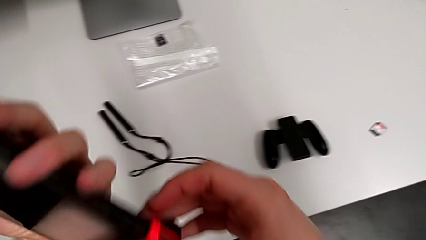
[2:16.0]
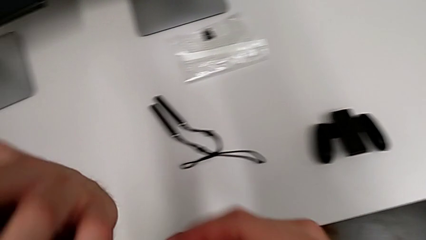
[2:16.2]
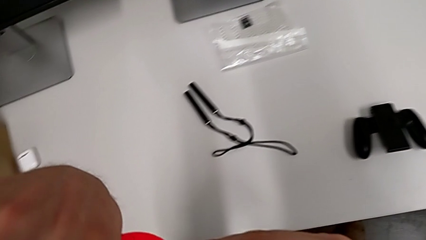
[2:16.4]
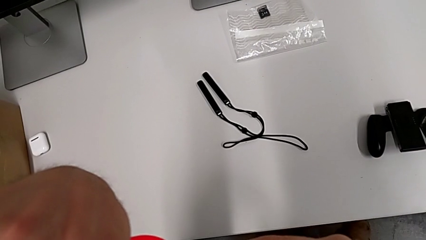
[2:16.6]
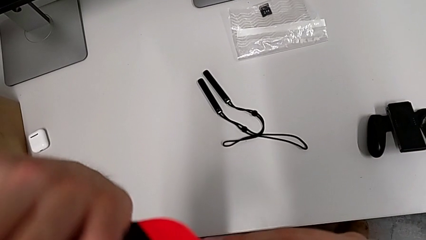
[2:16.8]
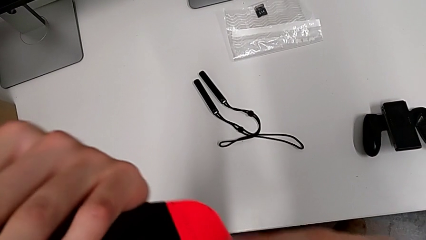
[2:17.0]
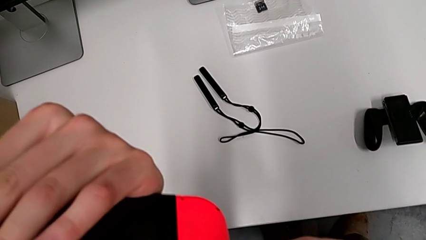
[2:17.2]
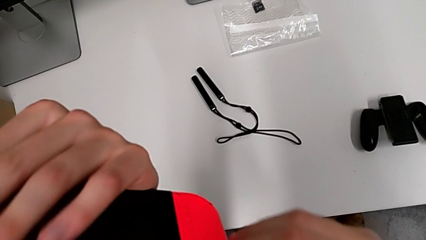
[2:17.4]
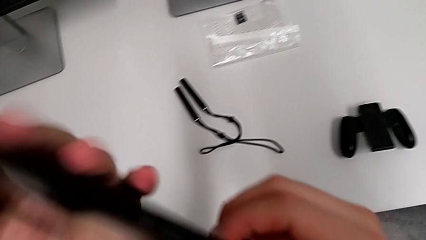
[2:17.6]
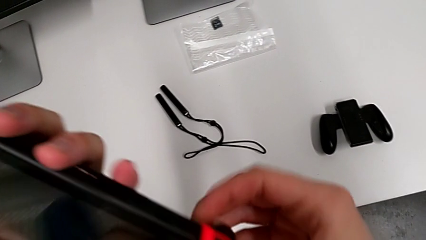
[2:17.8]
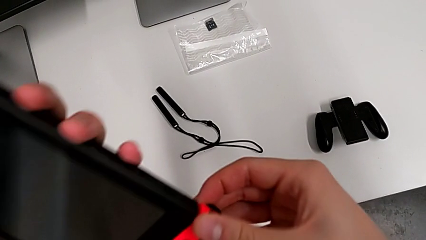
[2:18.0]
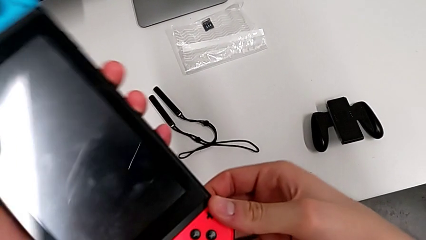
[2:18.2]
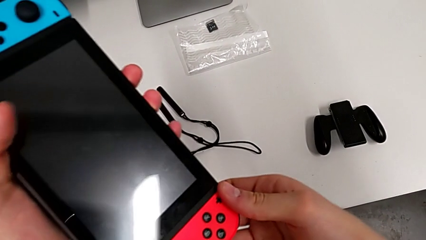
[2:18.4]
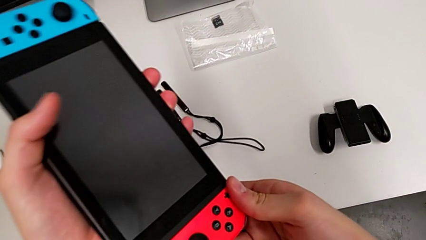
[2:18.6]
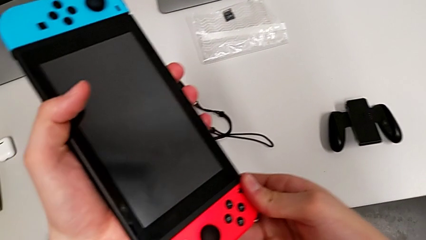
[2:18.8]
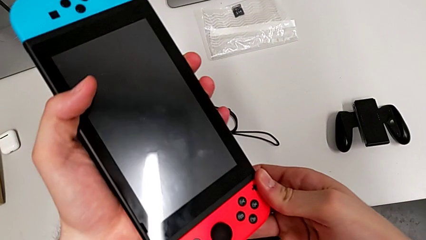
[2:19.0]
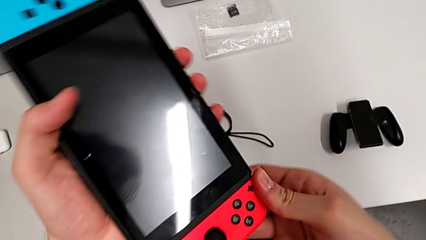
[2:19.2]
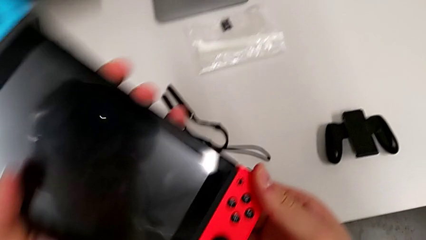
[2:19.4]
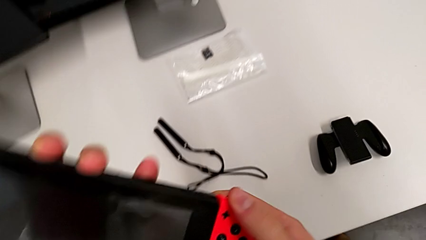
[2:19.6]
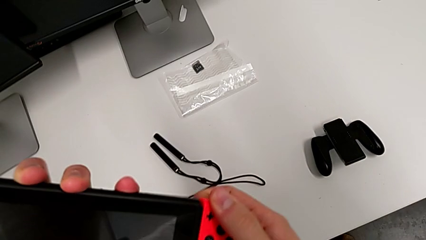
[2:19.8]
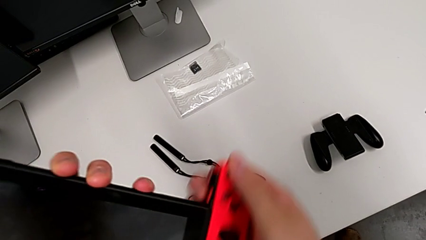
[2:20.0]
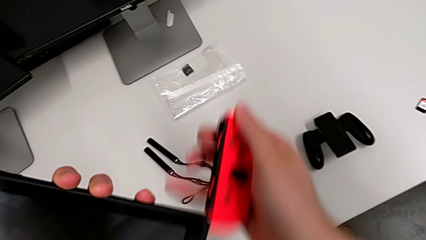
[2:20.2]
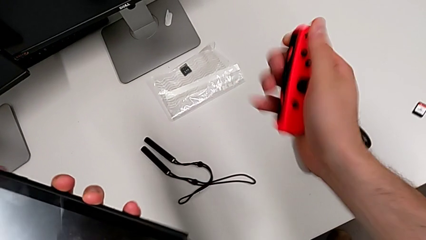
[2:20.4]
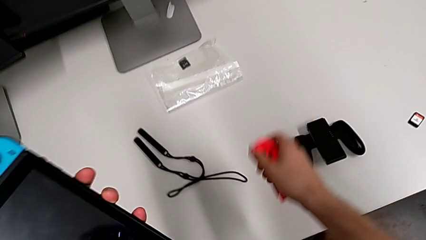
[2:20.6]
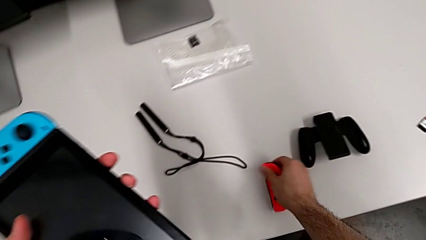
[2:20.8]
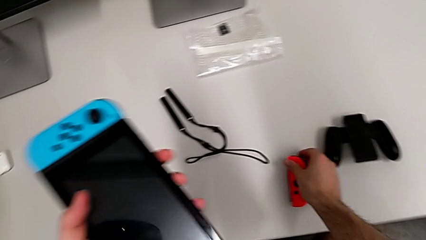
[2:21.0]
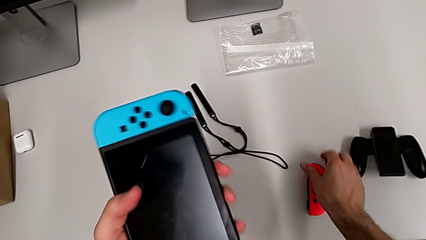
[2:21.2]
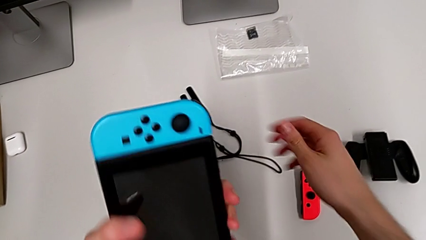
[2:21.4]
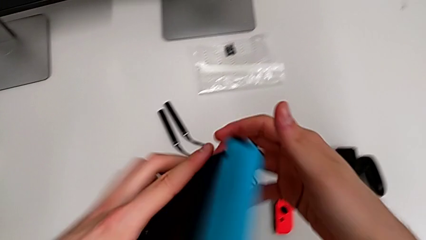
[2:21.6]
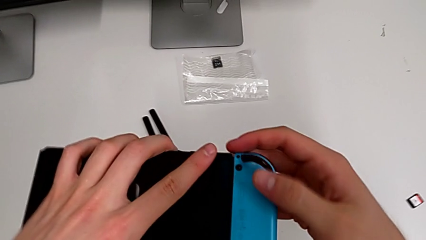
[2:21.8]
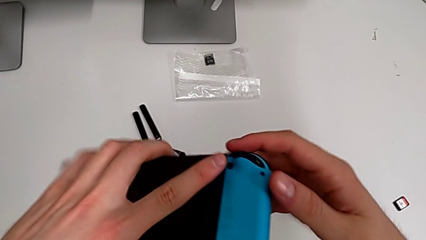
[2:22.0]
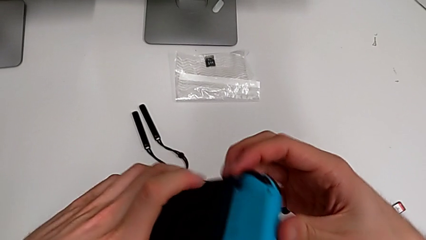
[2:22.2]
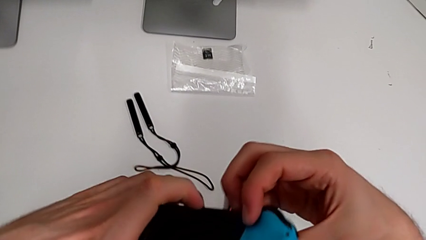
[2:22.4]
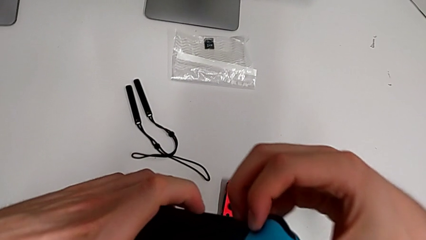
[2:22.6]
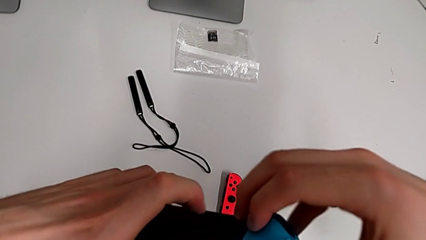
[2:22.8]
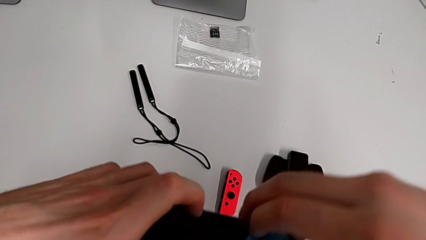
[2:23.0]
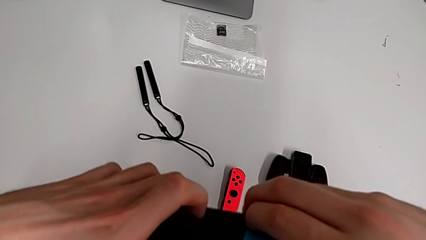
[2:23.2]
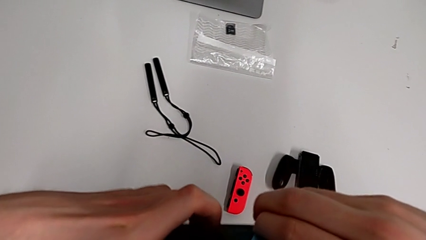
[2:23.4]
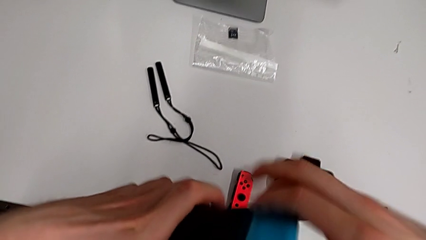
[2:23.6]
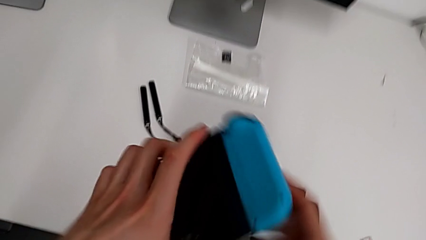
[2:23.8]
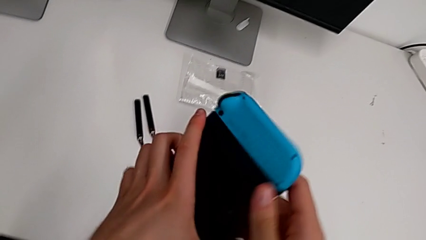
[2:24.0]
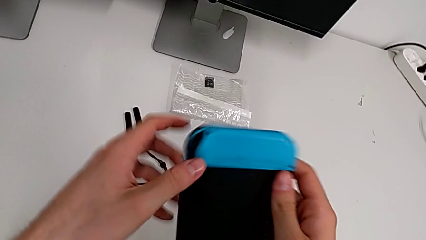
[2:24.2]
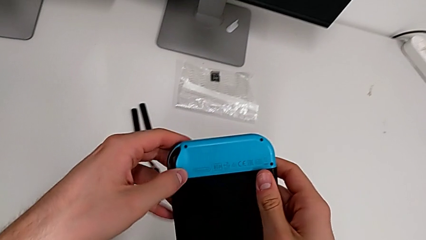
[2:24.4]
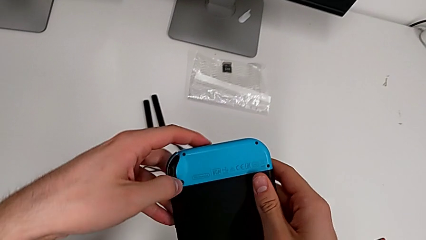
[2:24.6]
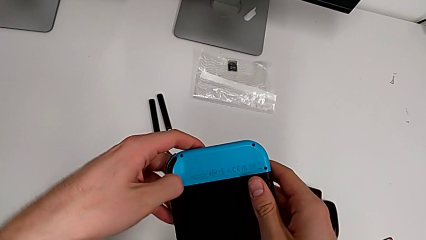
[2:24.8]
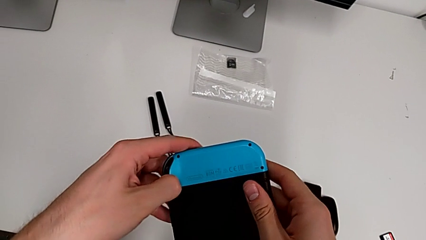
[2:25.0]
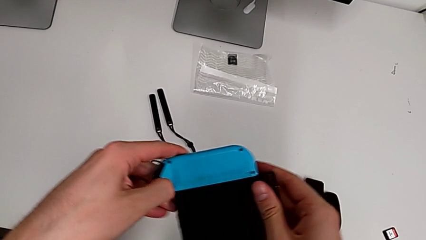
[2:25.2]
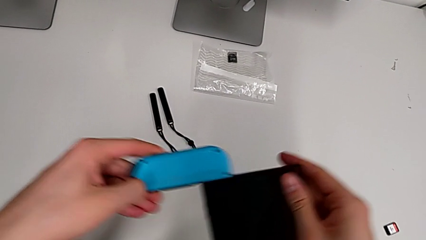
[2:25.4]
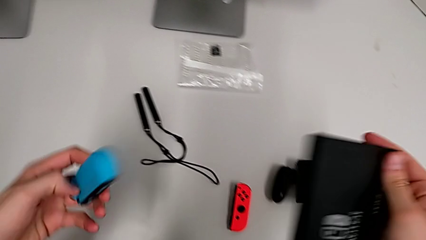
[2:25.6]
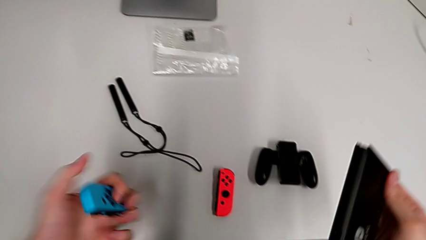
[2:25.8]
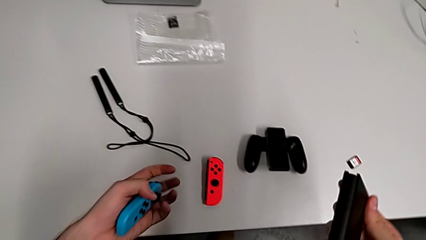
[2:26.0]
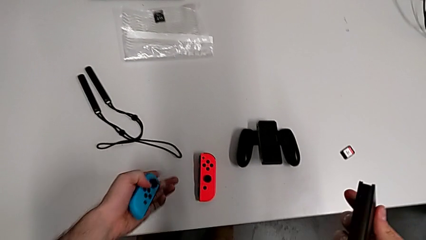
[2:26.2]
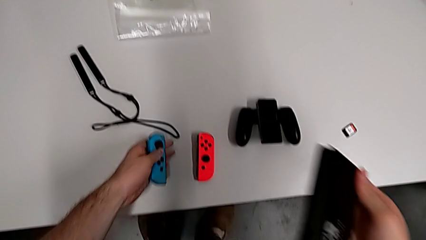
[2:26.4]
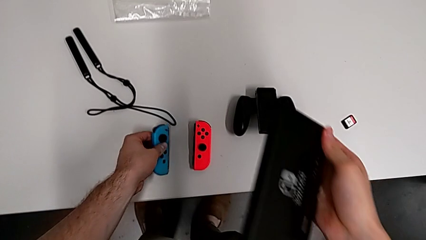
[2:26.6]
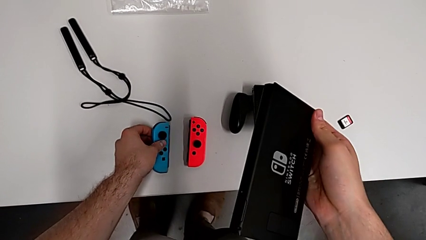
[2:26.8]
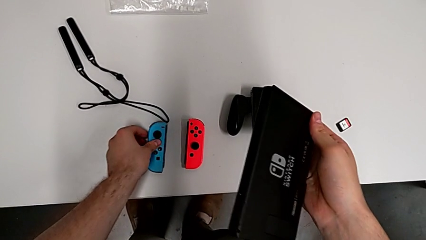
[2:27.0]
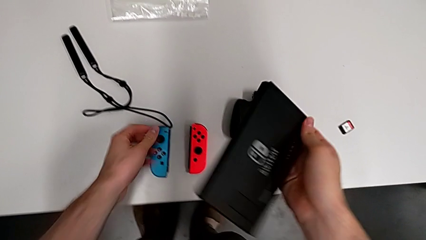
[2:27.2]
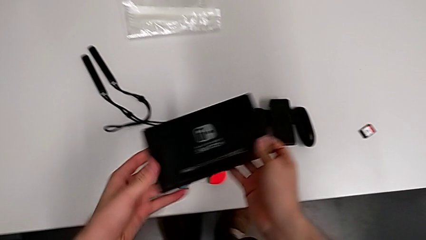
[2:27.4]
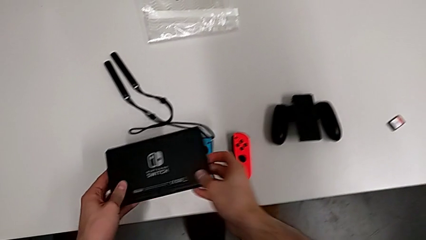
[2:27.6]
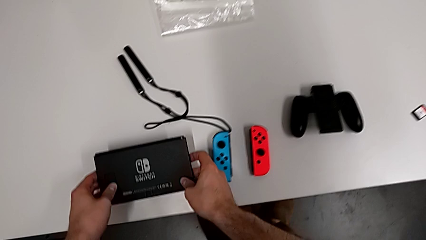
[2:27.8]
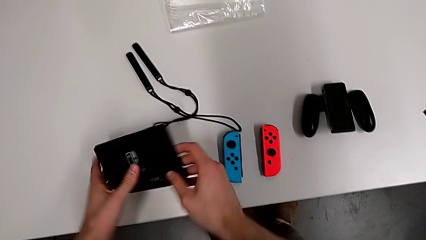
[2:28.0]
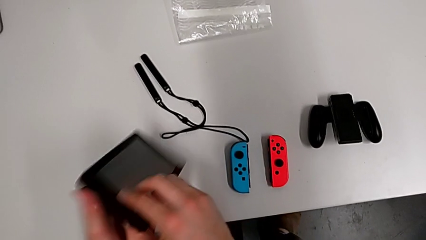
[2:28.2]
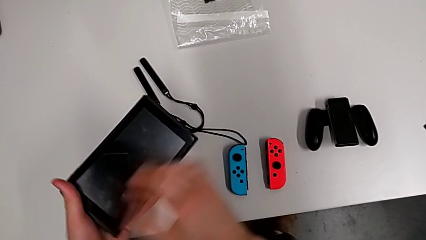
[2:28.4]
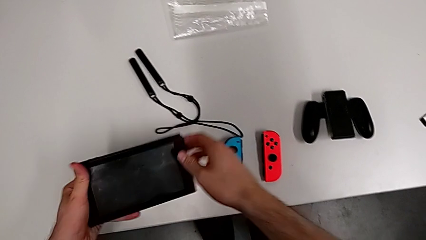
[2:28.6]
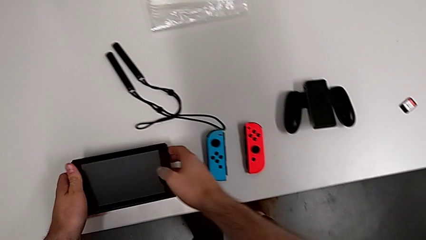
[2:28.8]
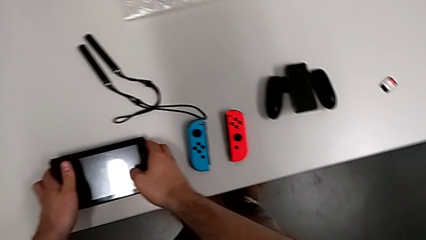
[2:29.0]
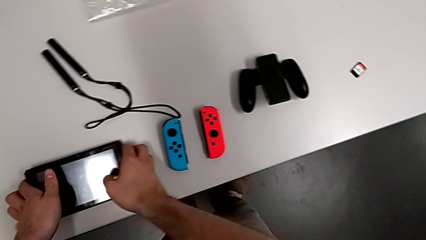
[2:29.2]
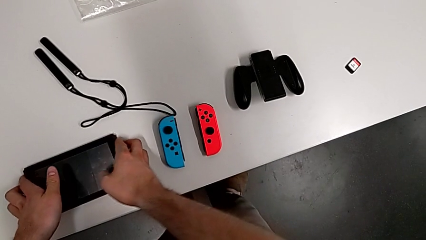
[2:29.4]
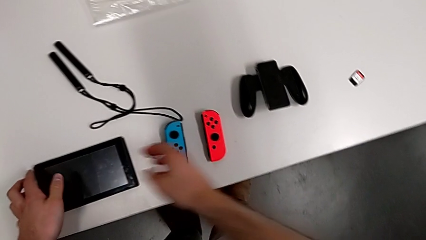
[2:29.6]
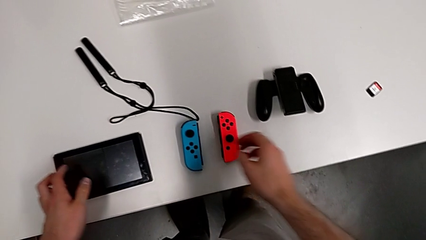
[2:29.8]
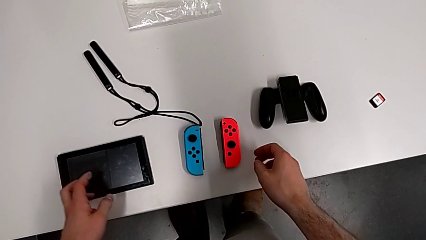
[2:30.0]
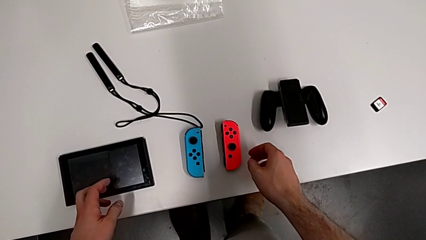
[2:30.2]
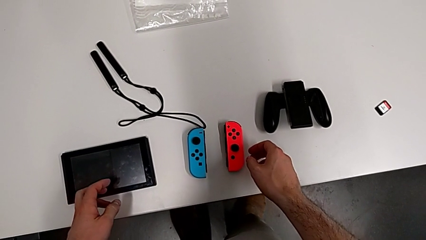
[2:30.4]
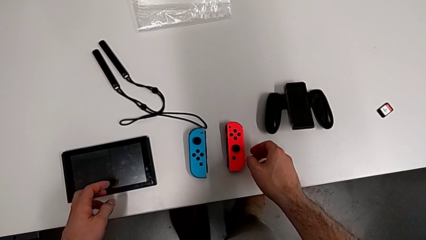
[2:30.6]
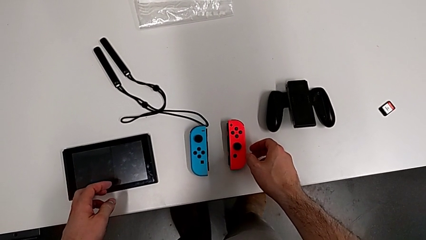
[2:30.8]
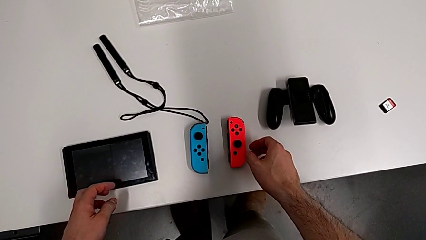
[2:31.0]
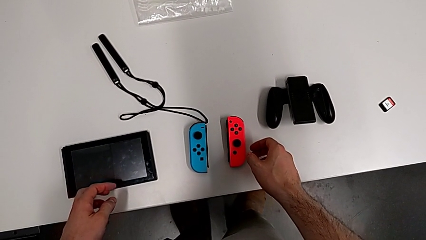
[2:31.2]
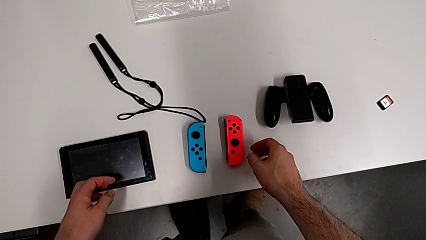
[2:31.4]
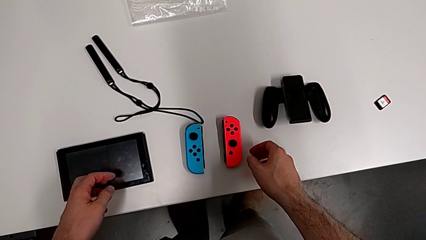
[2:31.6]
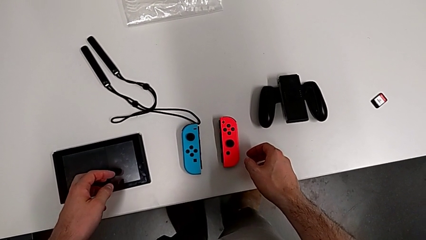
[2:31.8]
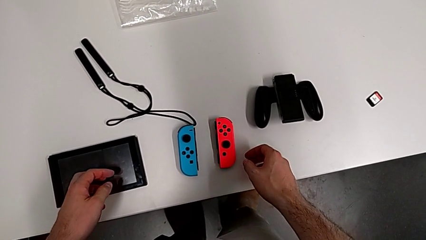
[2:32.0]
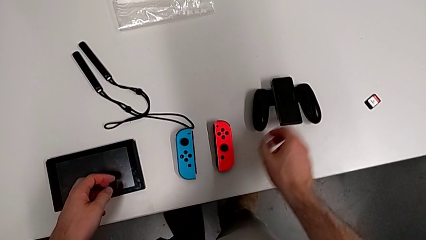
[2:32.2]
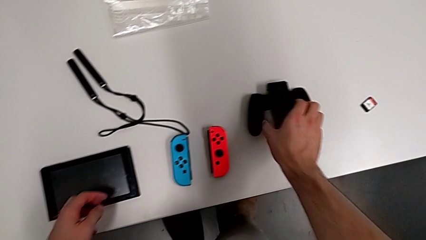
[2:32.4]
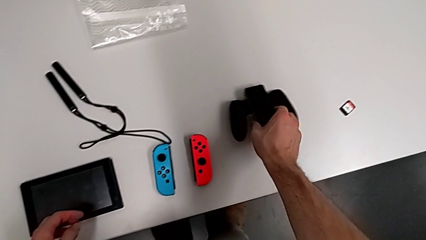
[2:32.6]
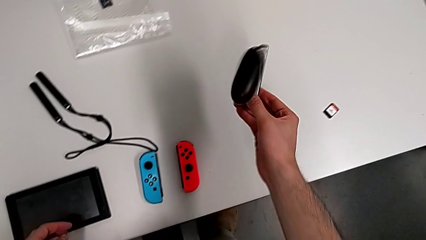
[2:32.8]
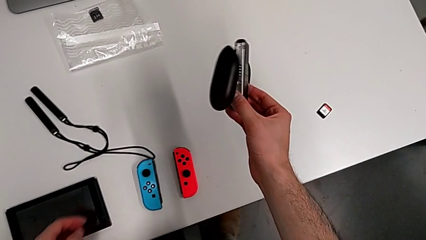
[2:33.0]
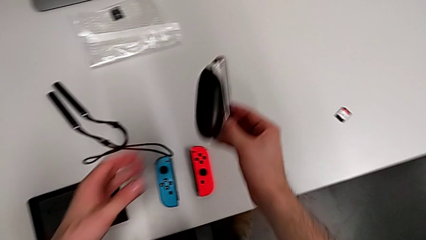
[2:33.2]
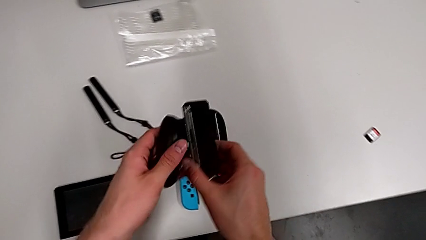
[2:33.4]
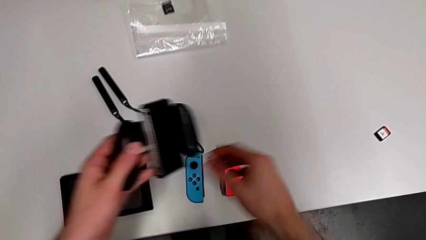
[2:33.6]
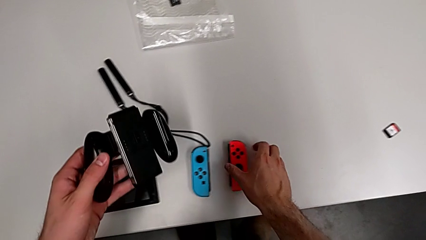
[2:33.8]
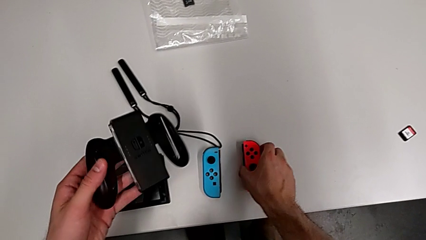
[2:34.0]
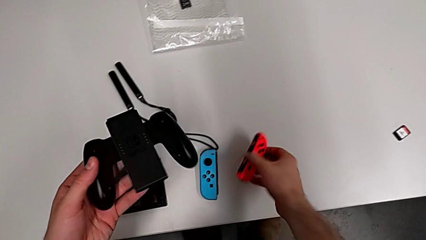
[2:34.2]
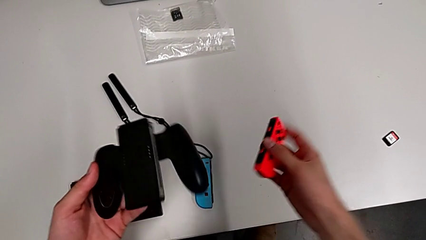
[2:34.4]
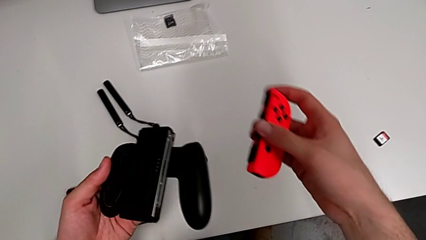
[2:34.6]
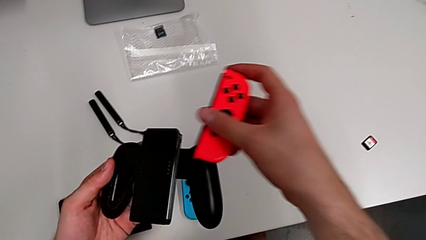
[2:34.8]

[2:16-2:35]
The camera wearer is changing the Joy-Con controllers to the comfort grip. They withdraw the red Joy-Con controller, place it, press the button, withdraw the blue Joy-Con controller, place it, place the Nintendo Switch and grab the comfort grip.
